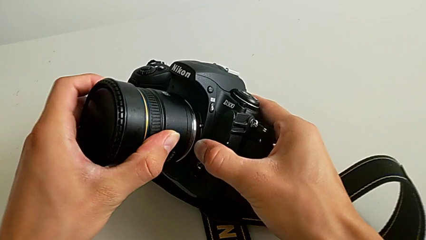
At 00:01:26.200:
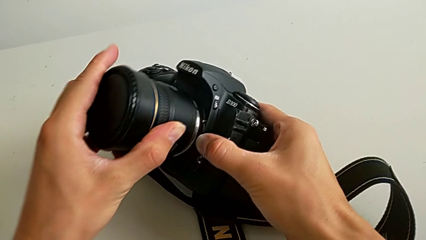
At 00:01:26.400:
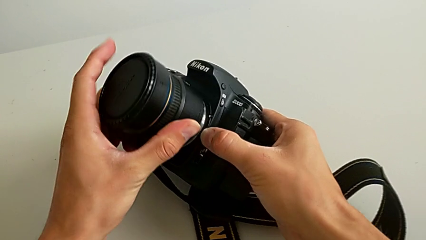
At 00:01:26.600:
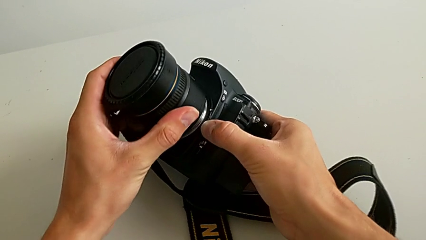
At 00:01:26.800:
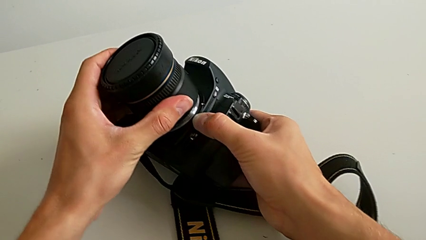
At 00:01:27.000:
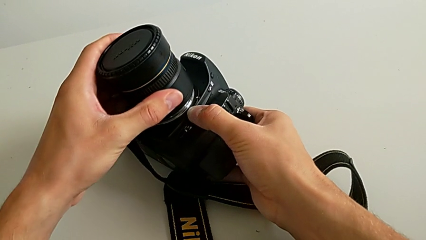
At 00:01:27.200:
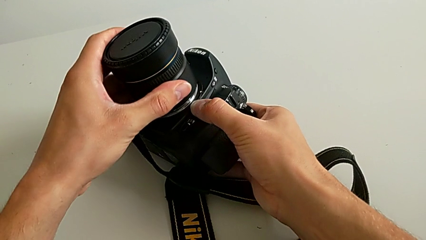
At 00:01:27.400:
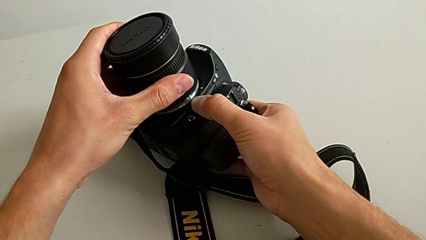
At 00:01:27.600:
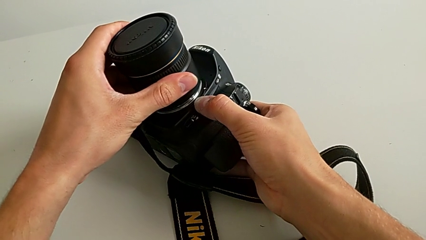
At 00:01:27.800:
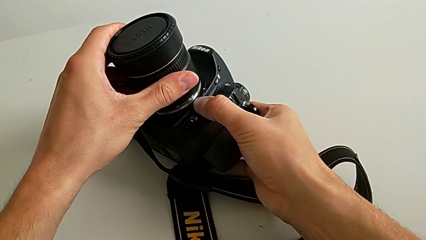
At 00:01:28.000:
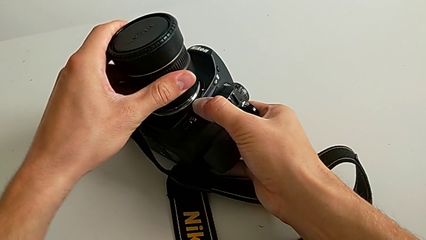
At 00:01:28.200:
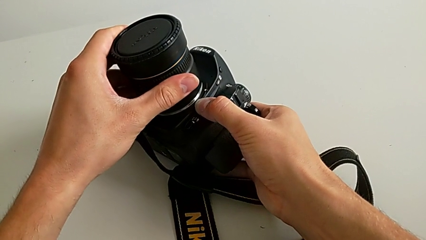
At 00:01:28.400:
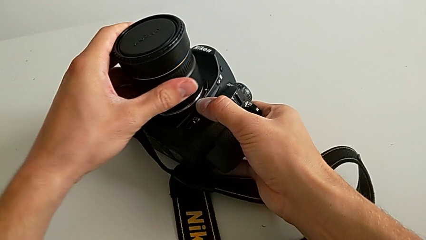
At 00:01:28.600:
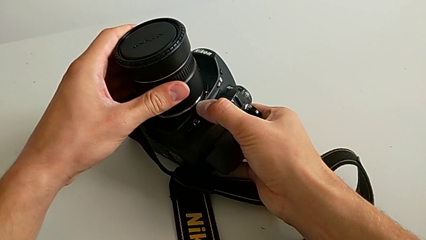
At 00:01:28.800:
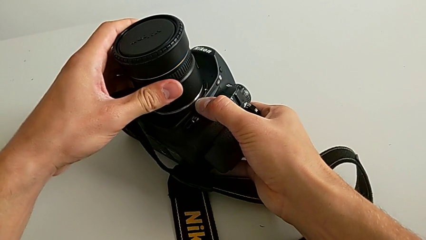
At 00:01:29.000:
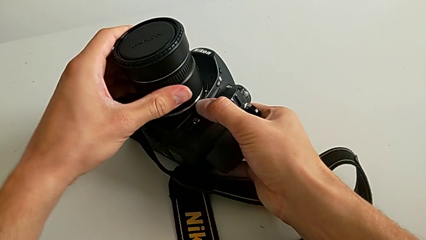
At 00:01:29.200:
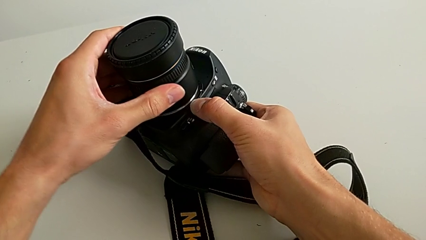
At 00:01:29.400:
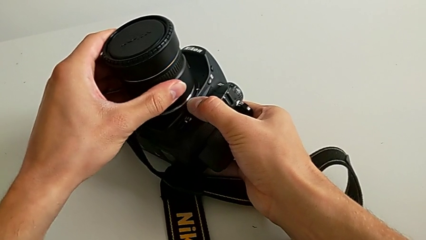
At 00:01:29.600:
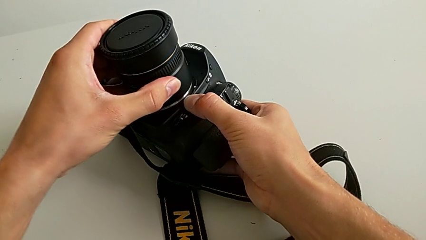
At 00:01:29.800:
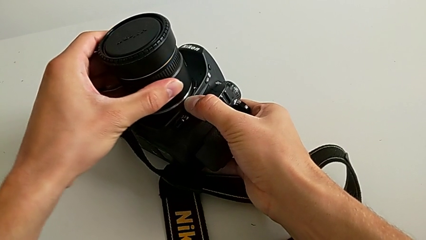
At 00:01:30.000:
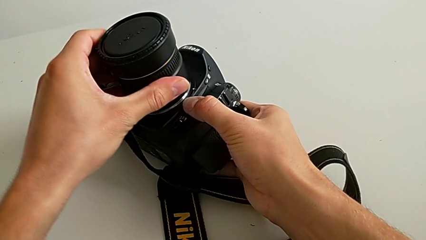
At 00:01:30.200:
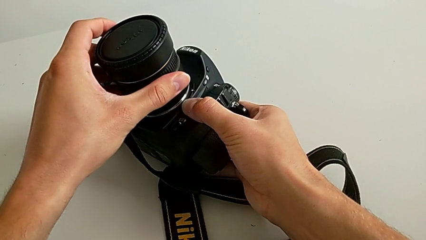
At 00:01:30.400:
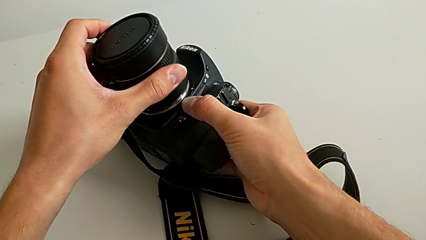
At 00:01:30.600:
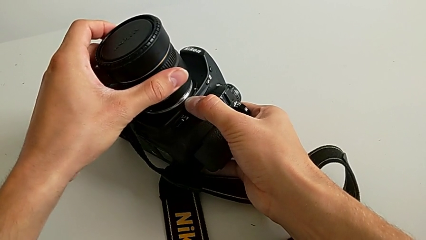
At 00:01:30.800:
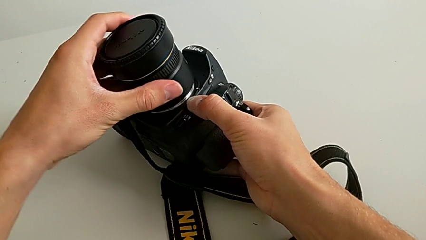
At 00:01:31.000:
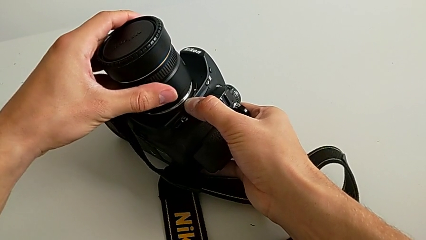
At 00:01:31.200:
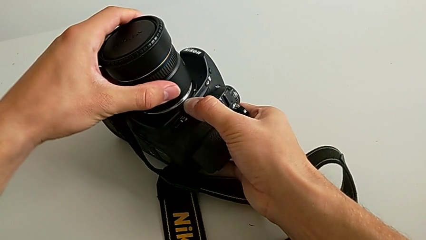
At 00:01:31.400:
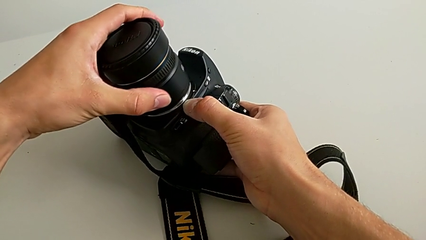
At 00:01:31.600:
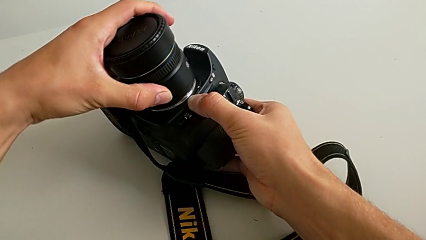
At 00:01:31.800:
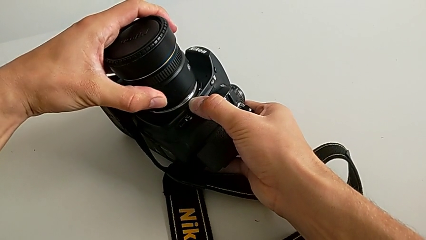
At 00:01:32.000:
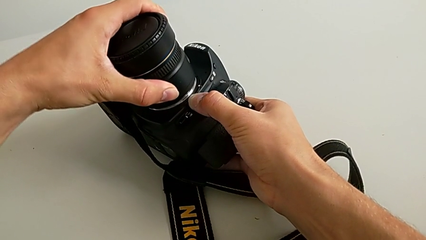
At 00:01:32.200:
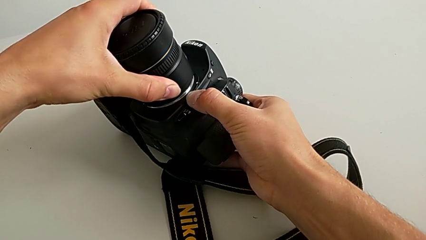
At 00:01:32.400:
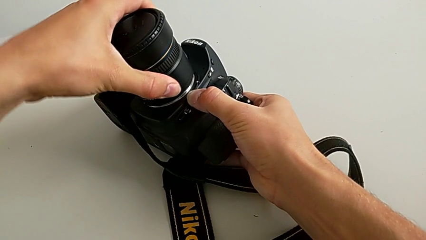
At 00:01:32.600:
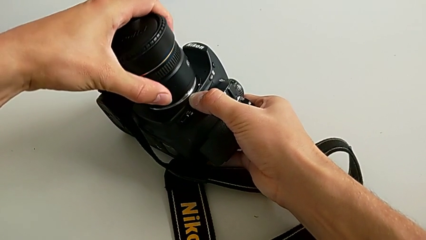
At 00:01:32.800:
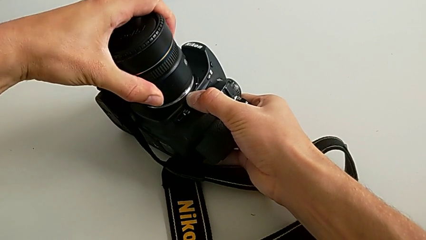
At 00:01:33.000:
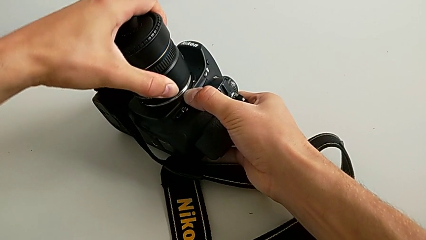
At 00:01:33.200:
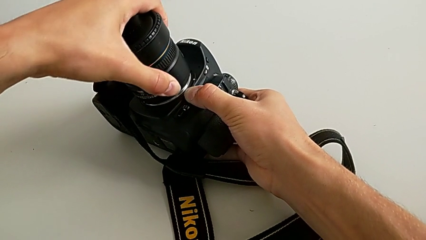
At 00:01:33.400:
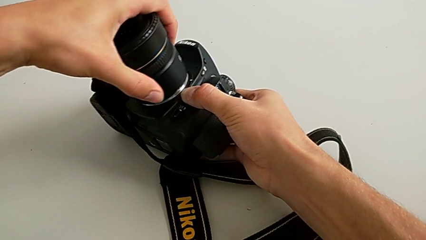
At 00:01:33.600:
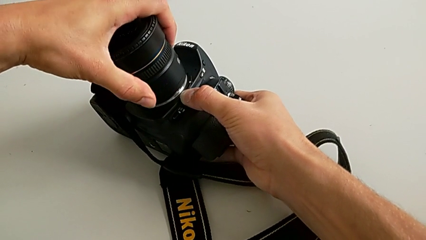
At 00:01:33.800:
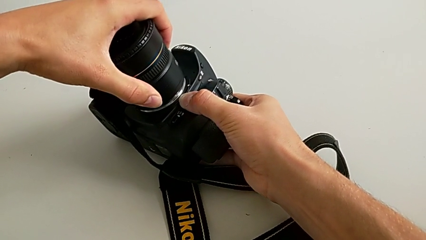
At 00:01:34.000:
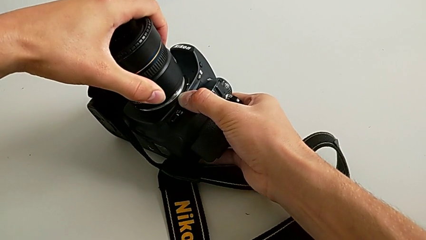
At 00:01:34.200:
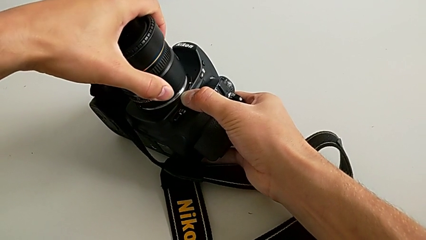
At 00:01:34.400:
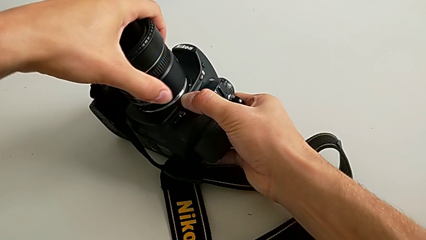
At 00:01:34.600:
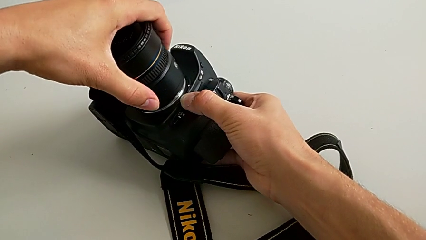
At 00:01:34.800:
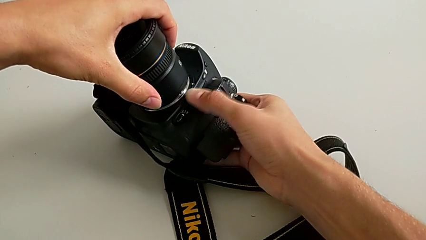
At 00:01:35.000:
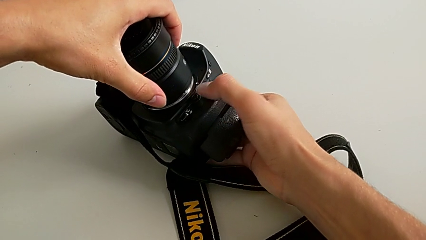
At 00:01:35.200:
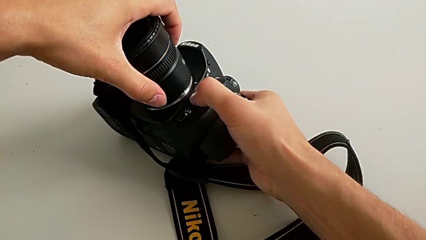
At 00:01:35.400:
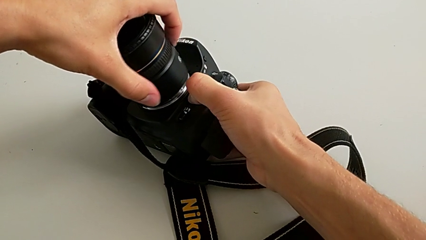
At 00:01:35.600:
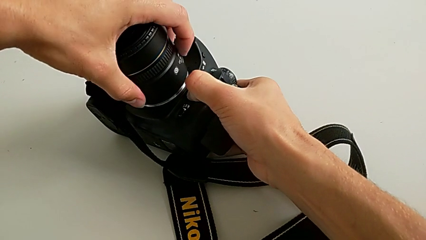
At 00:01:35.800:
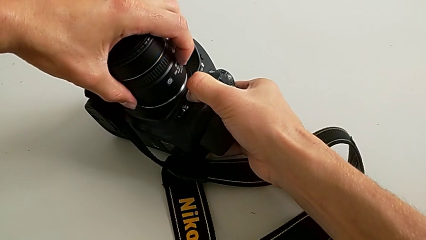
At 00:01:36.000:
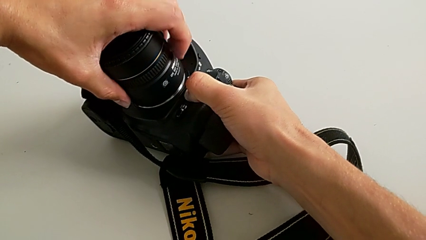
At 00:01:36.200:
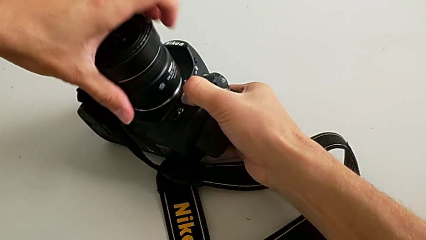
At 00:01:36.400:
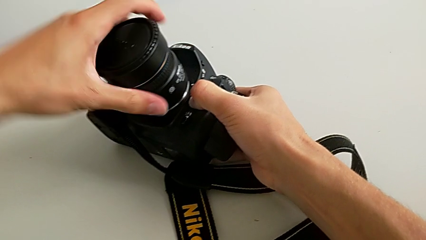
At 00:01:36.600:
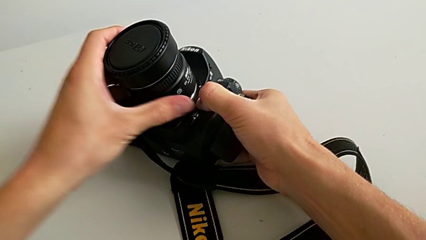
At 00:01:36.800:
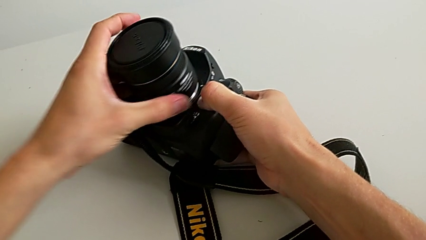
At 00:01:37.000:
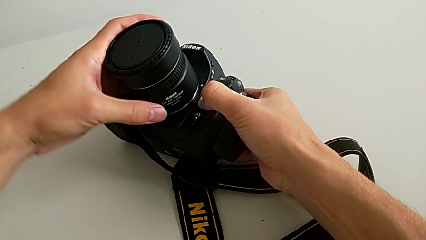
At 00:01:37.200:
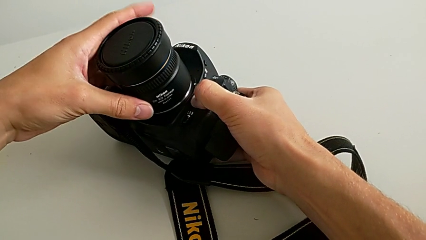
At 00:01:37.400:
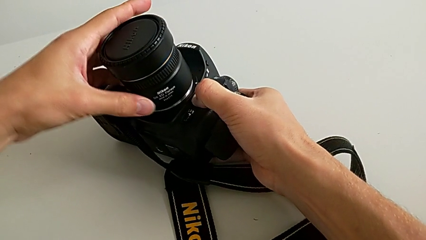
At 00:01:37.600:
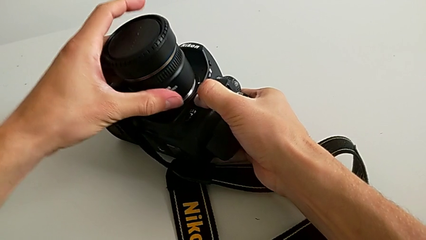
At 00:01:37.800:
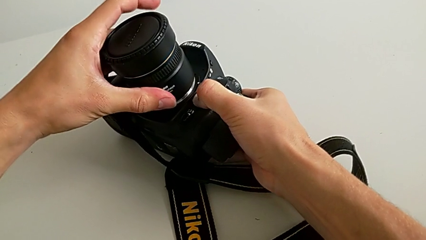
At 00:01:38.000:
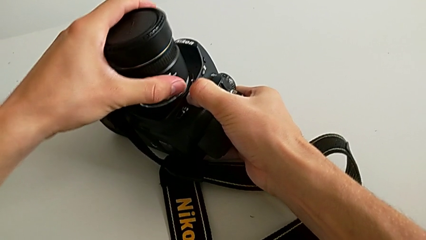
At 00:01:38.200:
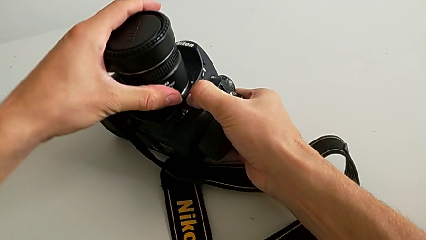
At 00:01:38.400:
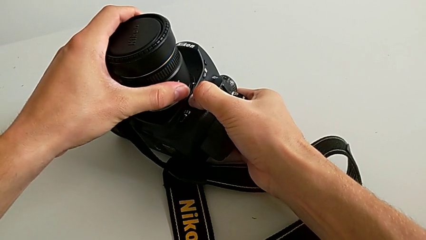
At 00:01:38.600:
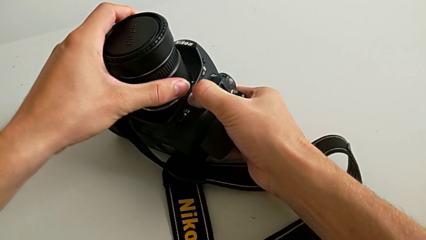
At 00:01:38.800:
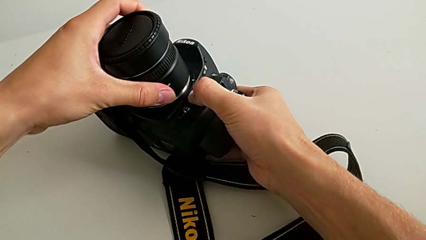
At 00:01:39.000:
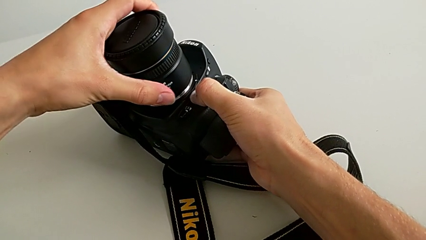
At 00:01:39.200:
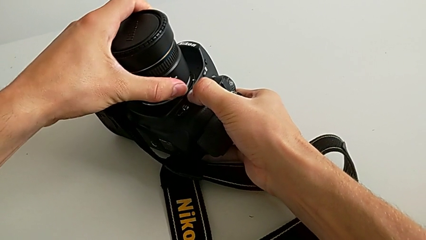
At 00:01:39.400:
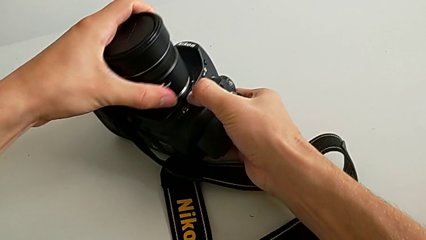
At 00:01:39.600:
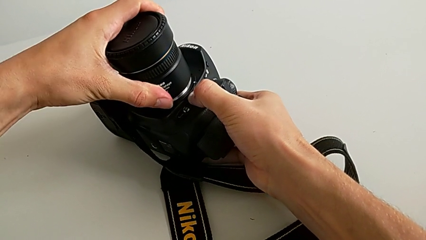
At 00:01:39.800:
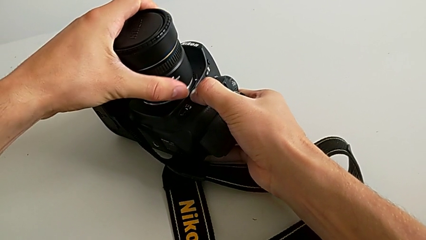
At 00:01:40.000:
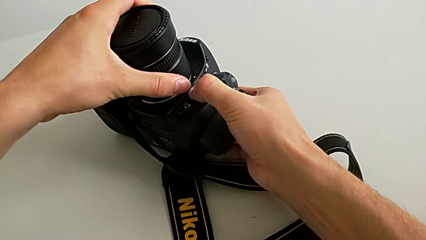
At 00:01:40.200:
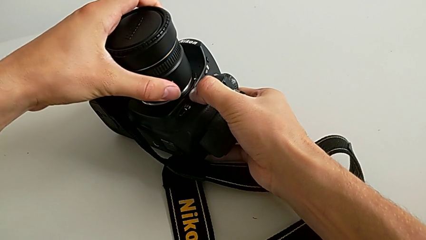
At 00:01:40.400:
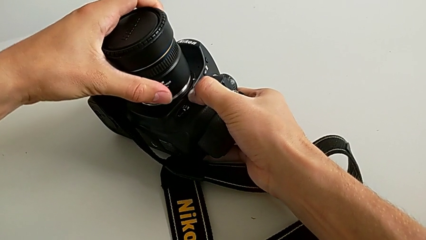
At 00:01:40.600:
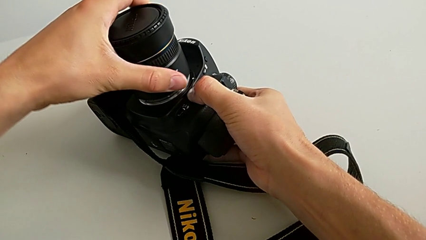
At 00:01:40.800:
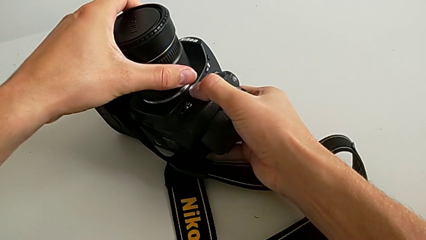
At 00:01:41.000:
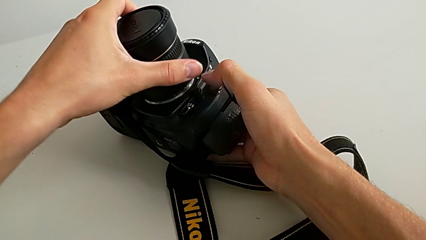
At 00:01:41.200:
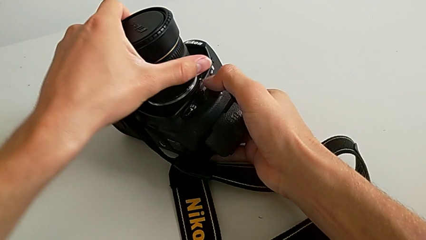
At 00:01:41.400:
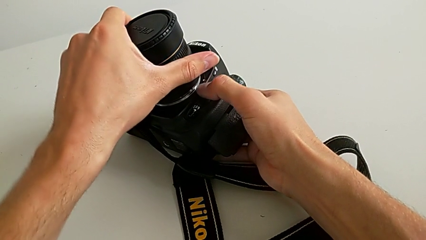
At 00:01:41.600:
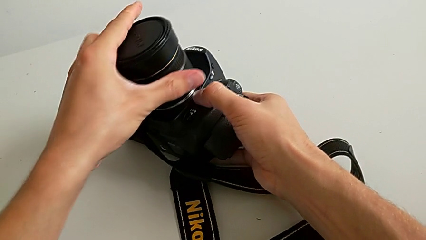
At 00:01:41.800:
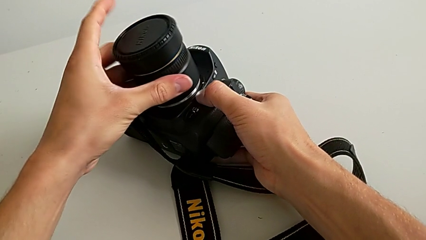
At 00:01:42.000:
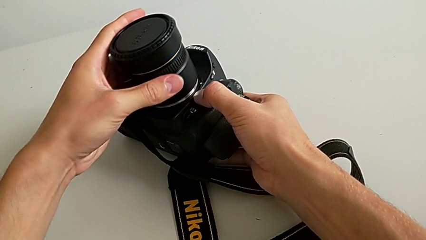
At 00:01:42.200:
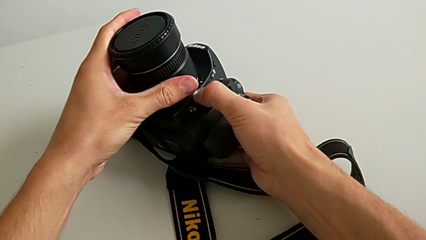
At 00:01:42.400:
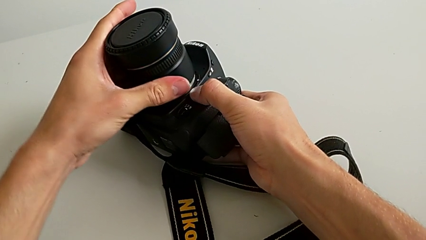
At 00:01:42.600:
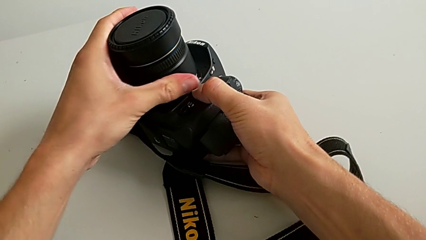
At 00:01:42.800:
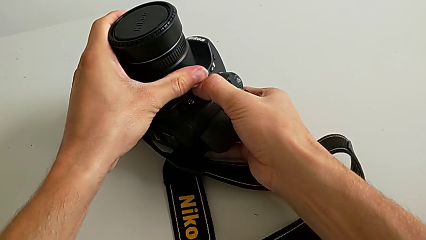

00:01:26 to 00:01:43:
The camera wearer is attaching the lens of the DSLR camera. They keep inserting the lens, rotate it, hold the button and wrongly press the button, holding the button a long time.
